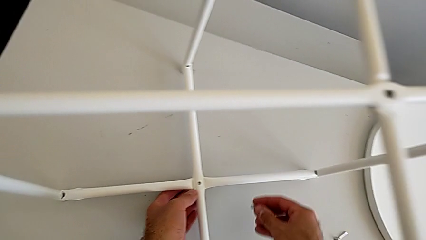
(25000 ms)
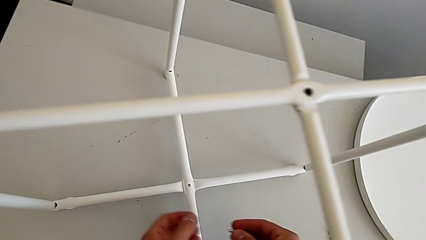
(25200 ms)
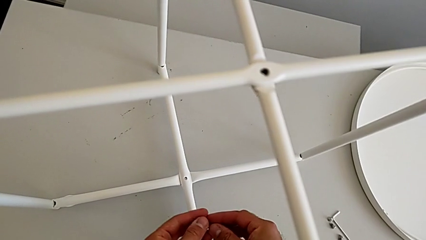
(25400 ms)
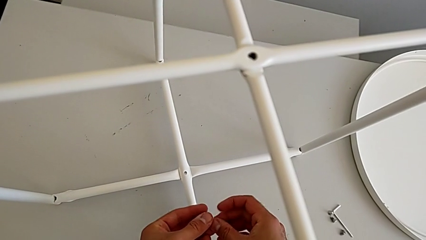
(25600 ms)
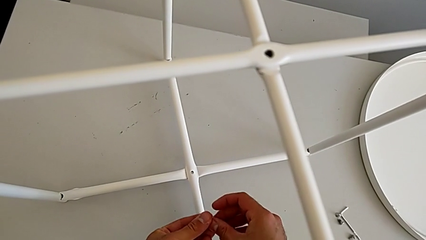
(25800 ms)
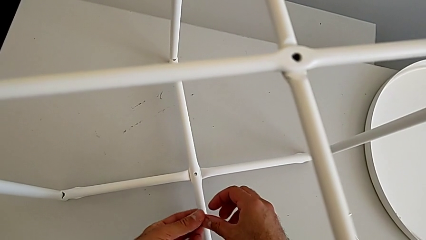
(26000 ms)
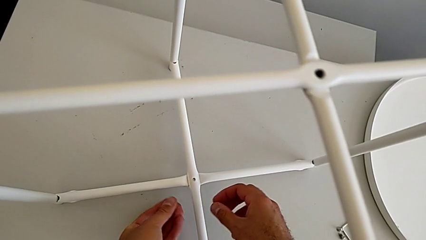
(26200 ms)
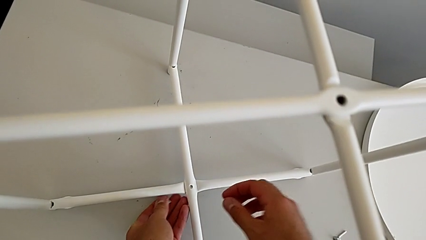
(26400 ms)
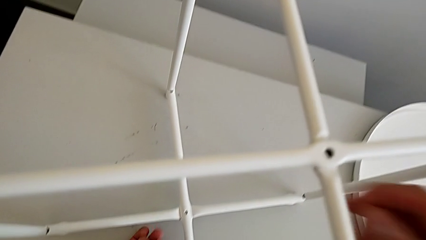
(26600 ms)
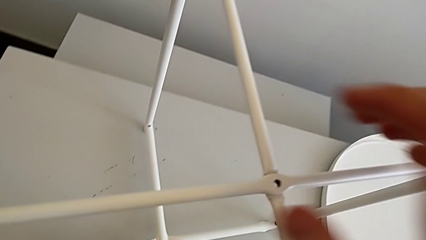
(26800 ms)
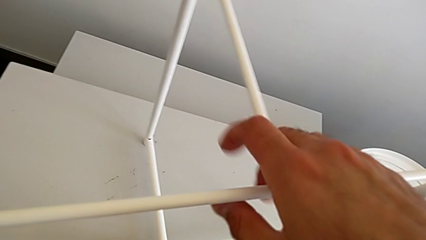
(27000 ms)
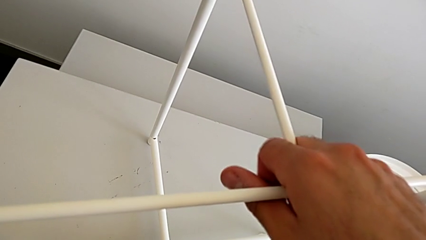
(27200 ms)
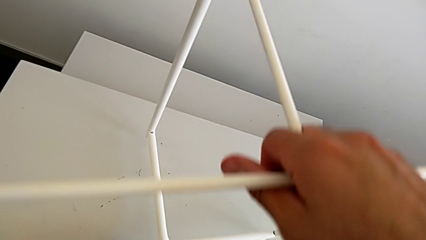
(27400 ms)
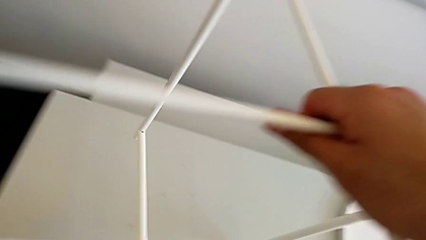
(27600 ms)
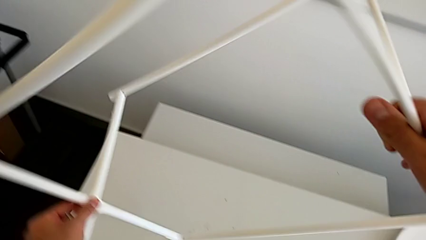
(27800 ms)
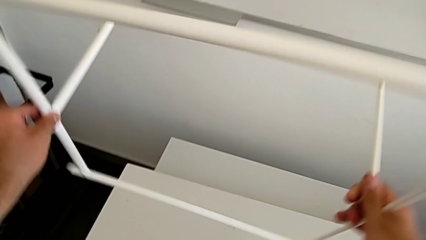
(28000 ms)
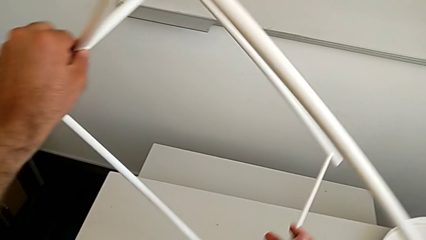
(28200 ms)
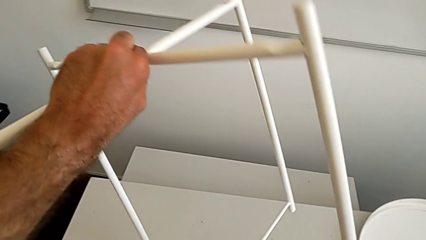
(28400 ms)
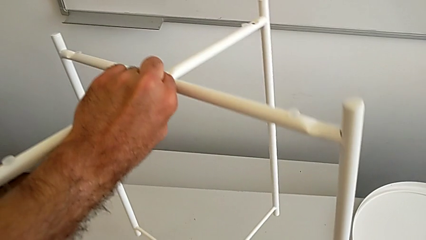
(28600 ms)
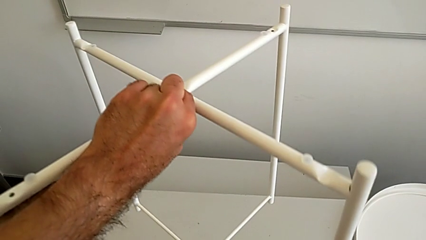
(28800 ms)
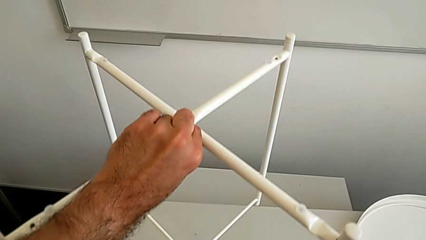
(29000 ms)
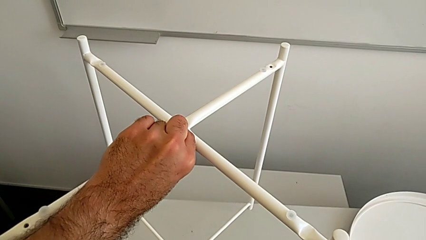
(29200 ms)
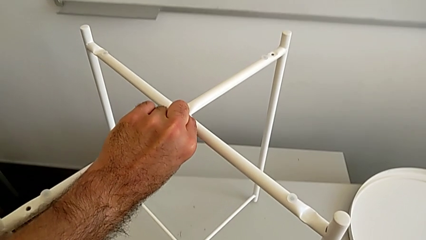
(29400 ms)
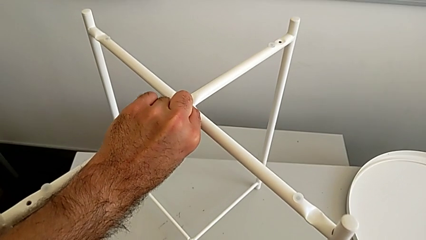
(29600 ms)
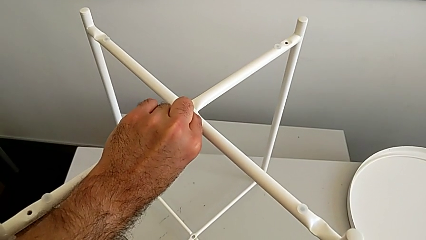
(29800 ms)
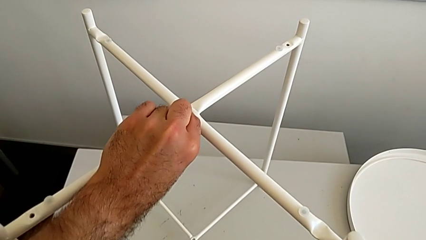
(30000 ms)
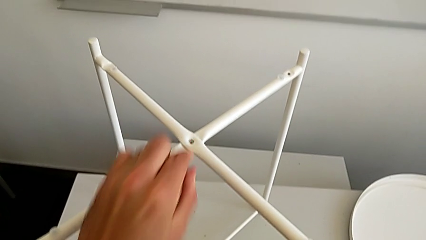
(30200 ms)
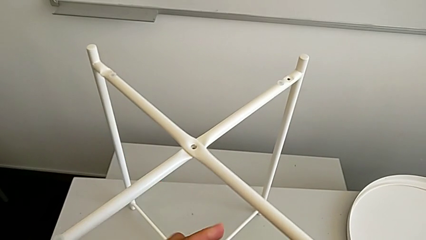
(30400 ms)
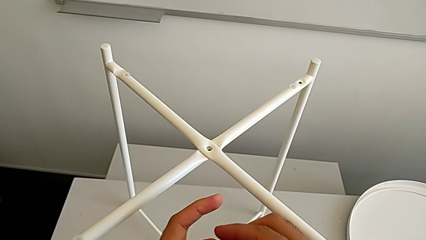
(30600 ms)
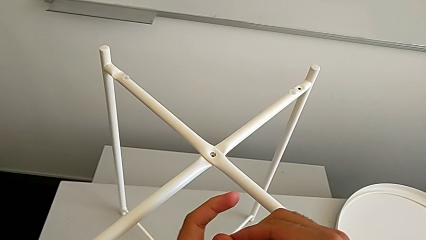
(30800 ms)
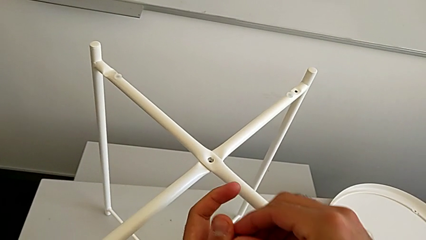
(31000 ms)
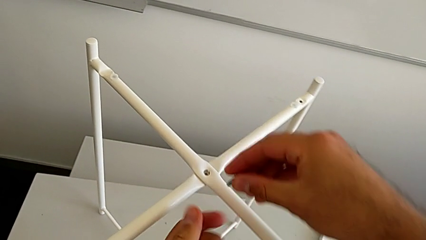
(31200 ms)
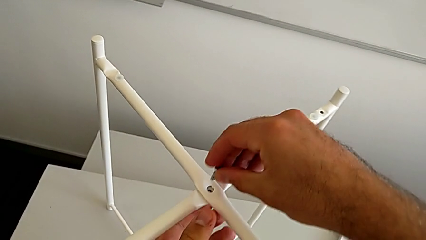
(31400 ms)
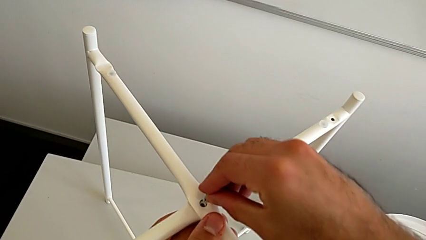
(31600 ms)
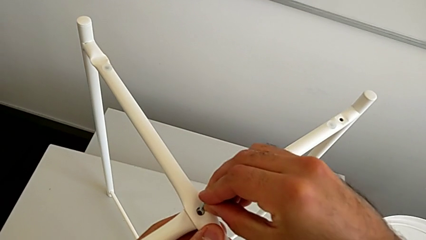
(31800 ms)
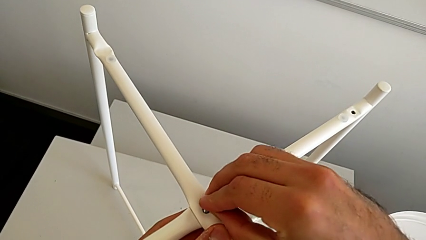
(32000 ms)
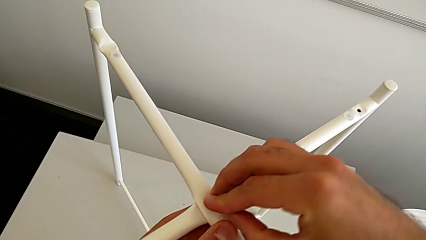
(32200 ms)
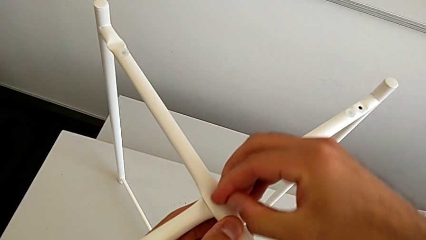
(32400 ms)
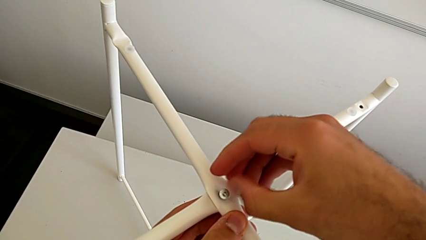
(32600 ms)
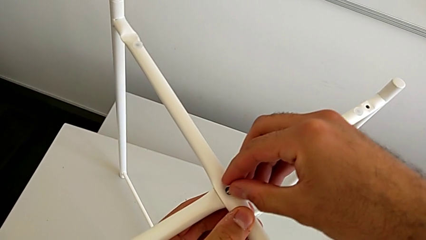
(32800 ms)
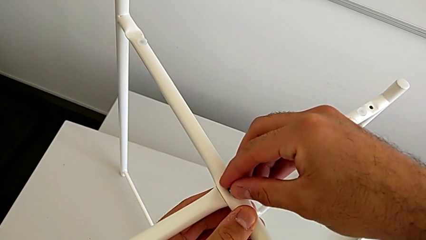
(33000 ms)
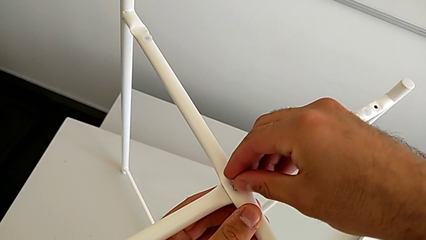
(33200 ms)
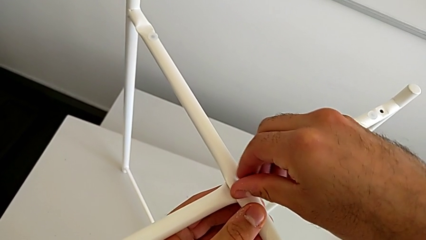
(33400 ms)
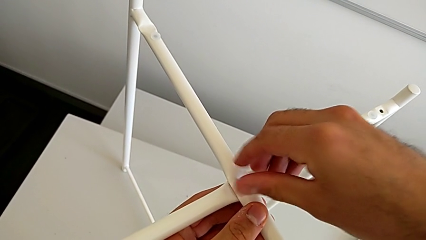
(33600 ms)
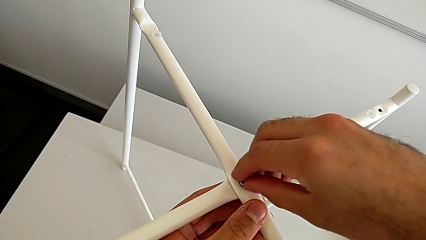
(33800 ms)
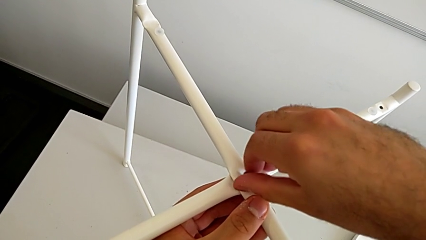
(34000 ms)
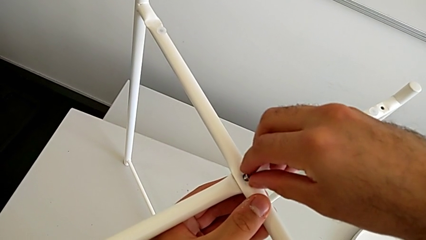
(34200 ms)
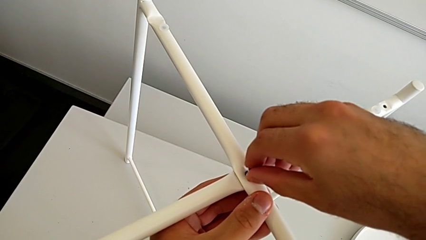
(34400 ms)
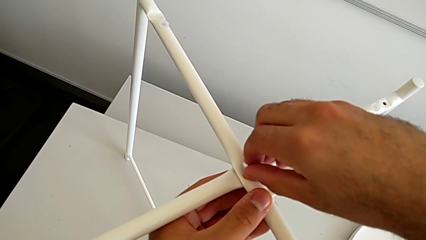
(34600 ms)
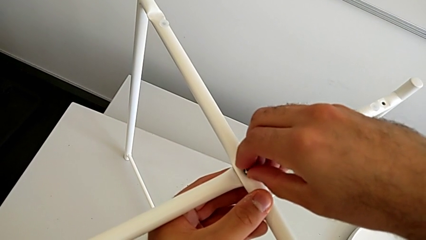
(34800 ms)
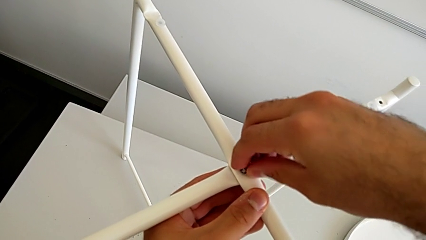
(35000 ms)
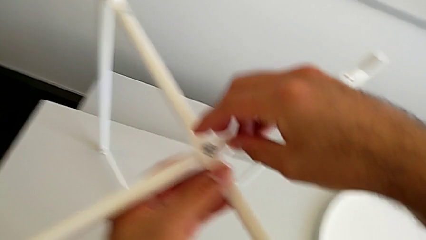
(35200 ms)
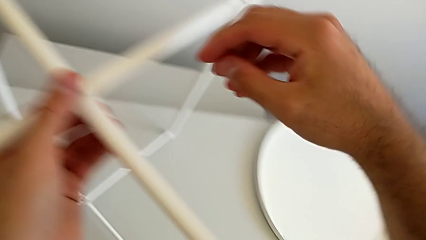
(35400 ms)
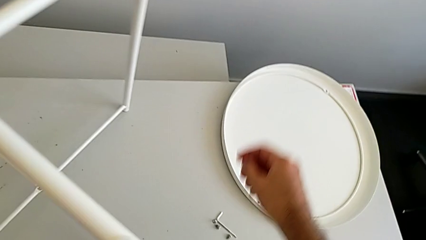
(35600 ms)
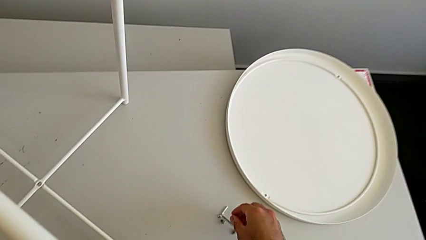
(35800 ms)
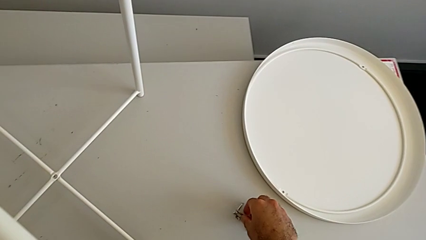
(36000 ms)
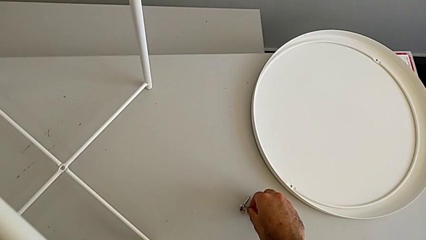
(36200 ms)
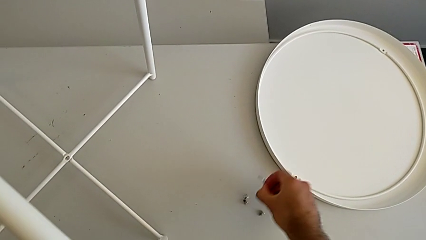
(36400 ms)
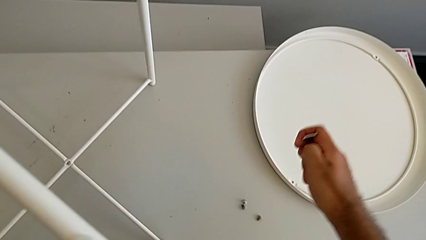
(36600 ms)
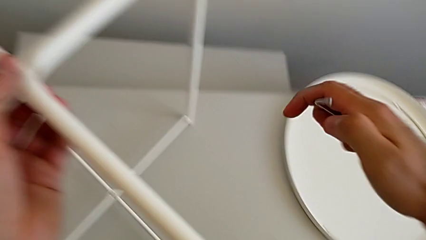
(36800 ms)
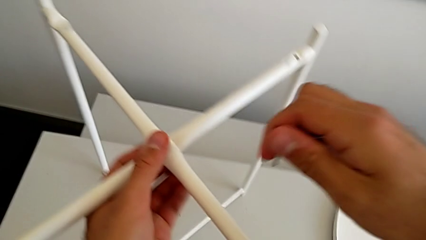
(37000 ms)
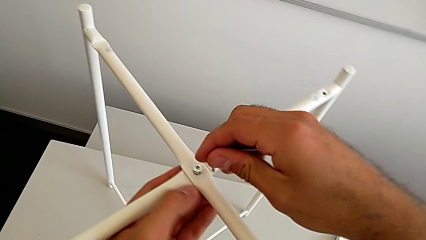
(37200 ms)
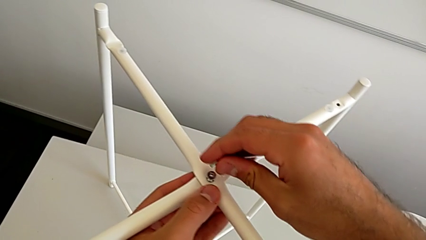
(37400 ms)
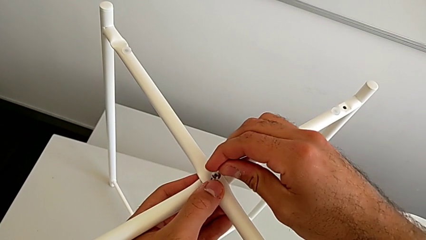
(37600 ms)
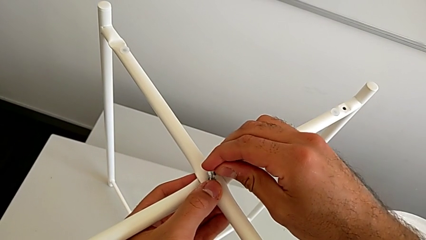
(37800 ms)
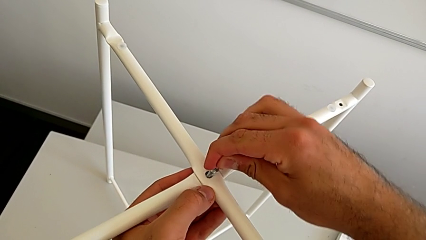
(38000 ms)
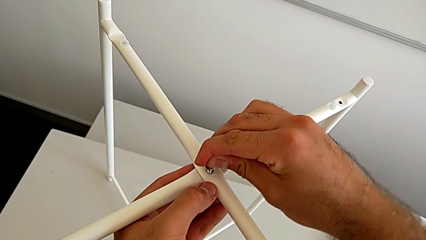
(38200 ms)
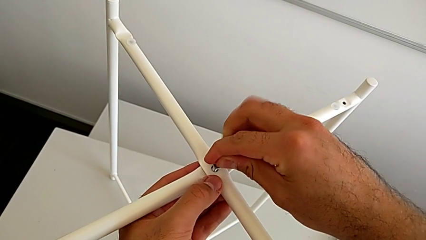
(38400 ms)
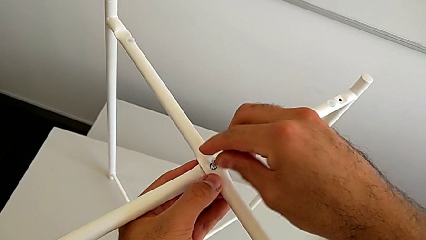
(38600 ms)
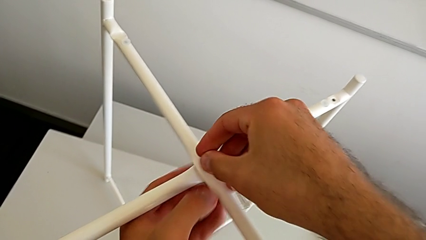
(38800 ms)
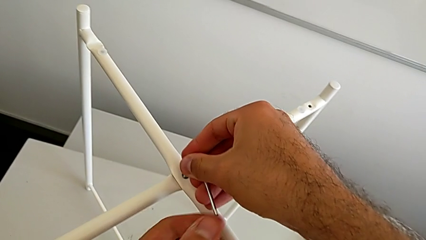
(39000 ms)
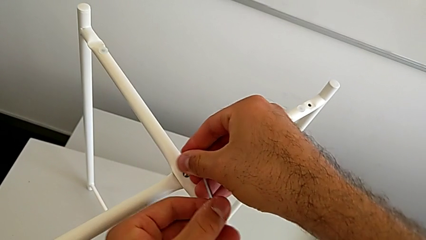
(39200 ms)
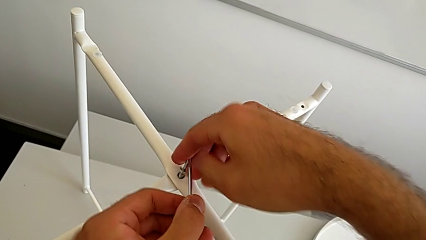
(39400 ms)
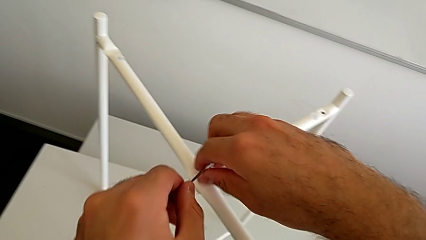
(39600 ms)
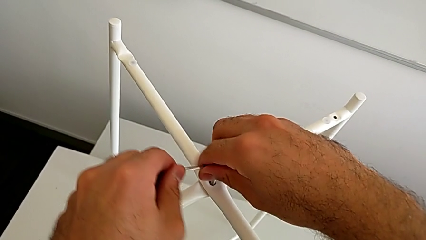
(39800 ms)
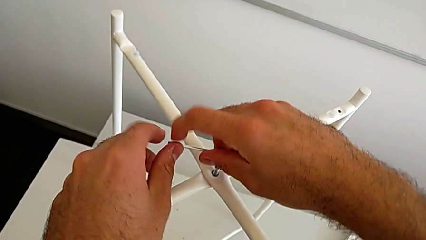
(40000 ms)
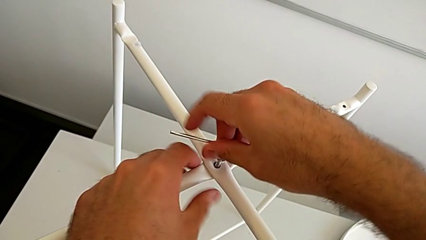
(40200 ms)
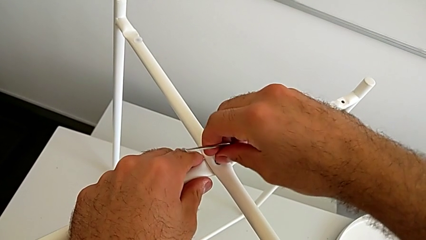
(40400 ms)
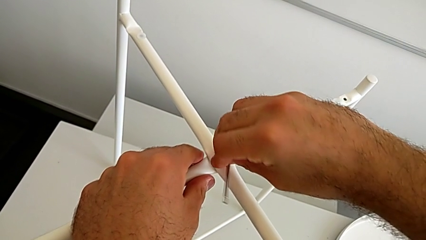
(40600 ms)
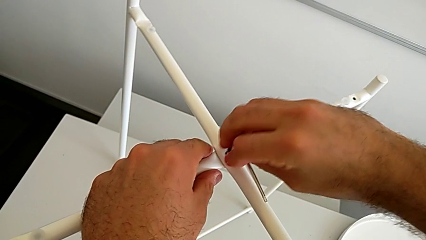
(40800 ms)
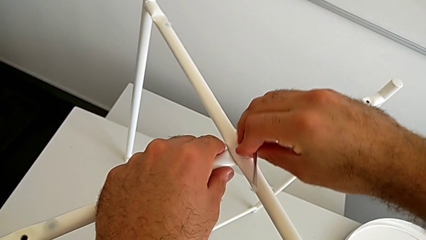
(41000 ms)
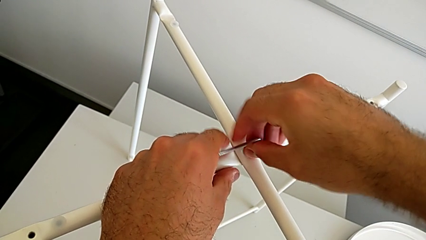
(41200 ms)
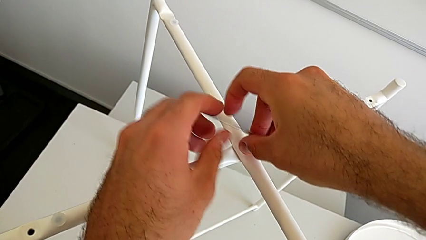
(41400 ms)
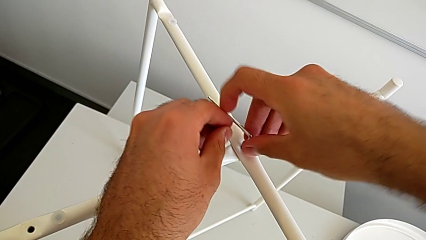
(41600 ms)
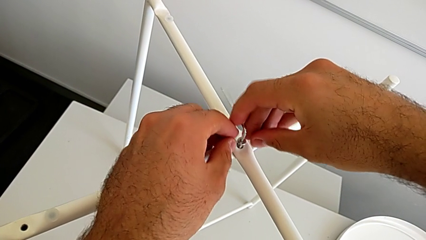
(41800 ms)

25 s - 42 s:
The camera wearer is screwing the hex socket head. They grab the hex socket head, rotate the tray table, place it, grab the hex socket head, insert it, screw it, grab the Allen wrench, insert it and begin to screw the hex socket head.
